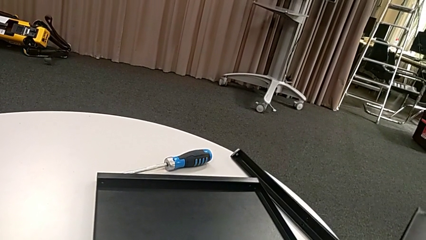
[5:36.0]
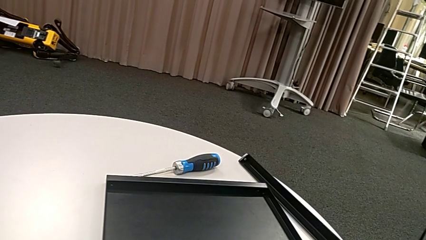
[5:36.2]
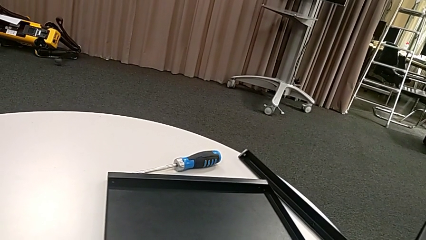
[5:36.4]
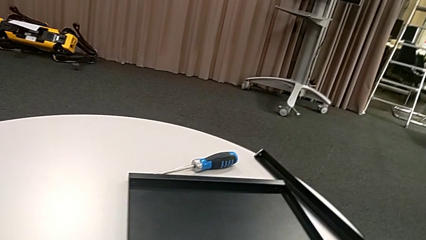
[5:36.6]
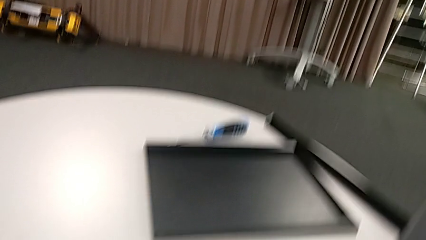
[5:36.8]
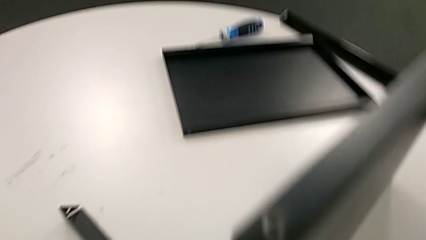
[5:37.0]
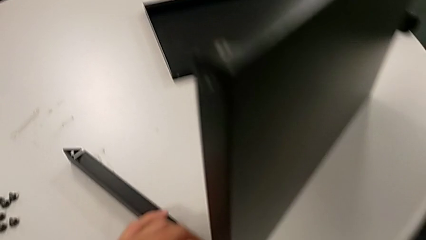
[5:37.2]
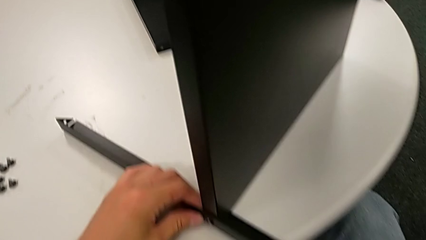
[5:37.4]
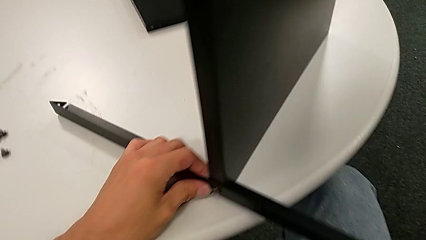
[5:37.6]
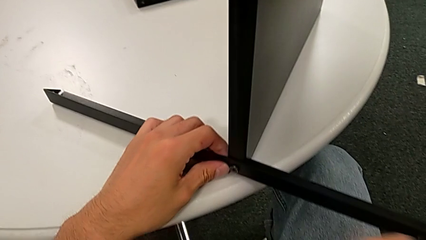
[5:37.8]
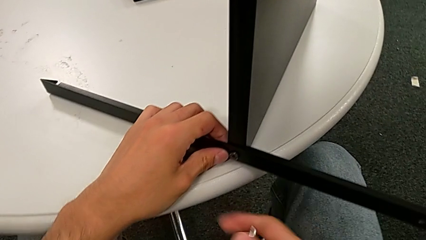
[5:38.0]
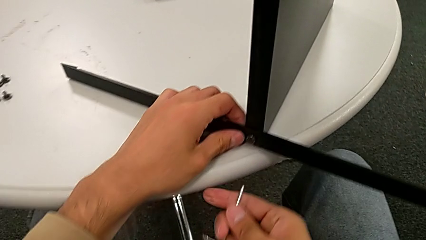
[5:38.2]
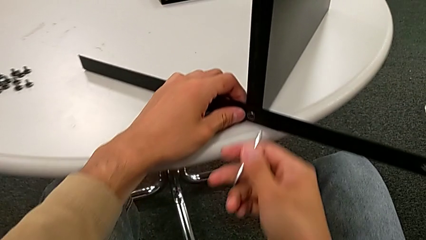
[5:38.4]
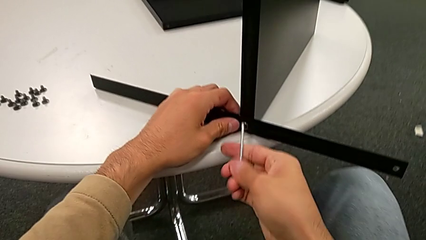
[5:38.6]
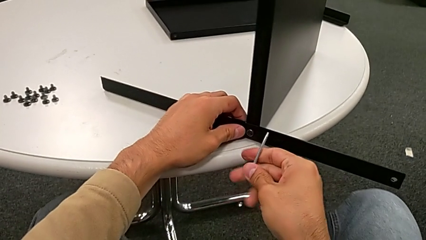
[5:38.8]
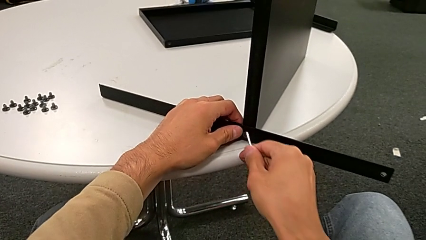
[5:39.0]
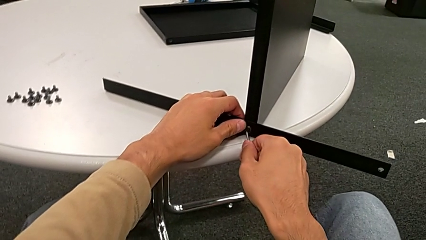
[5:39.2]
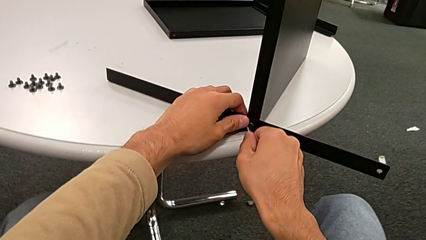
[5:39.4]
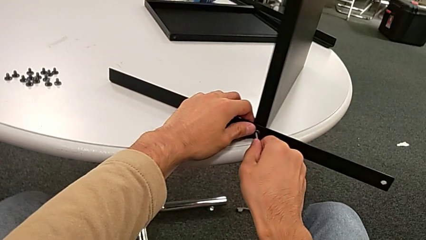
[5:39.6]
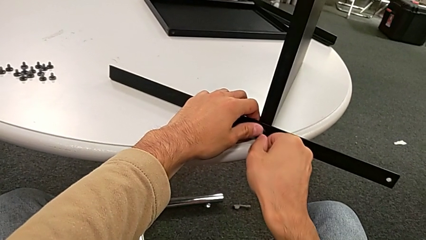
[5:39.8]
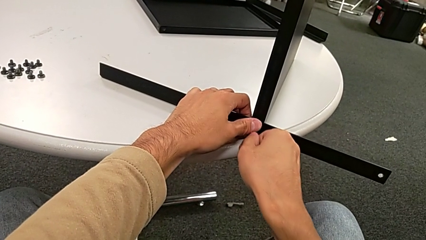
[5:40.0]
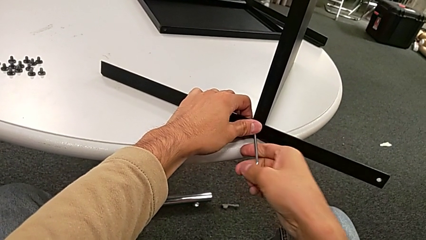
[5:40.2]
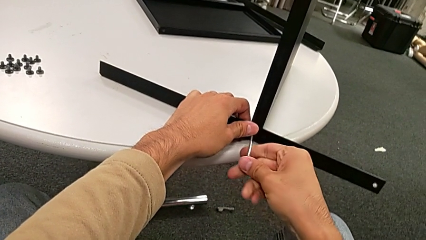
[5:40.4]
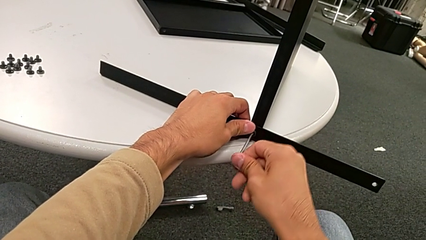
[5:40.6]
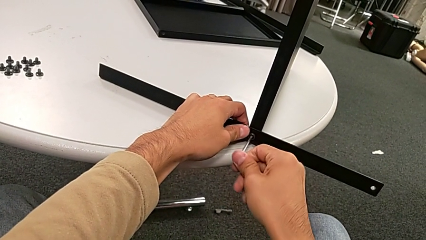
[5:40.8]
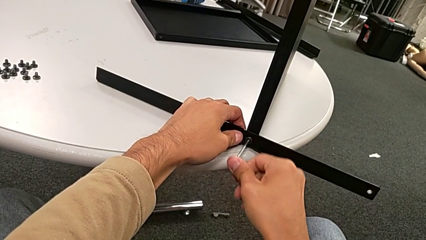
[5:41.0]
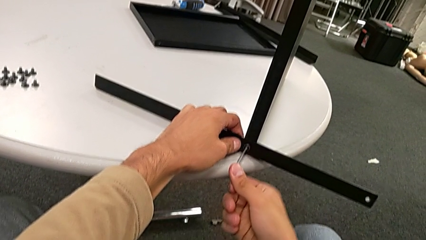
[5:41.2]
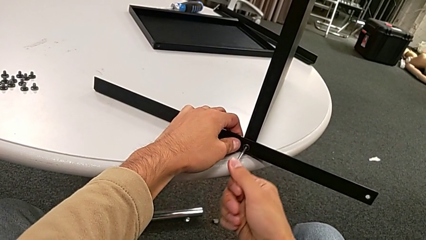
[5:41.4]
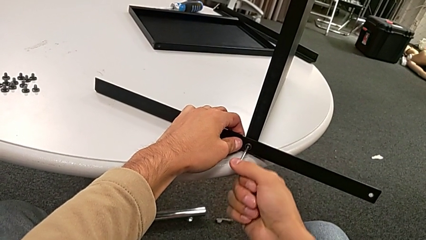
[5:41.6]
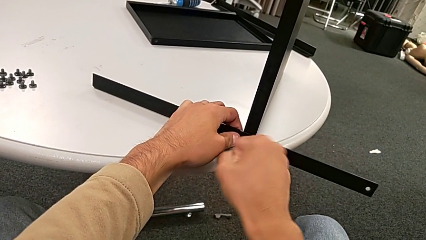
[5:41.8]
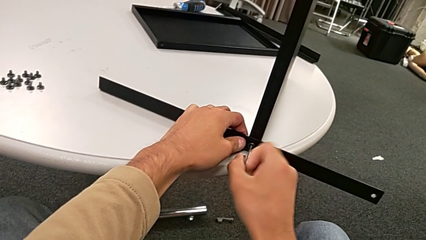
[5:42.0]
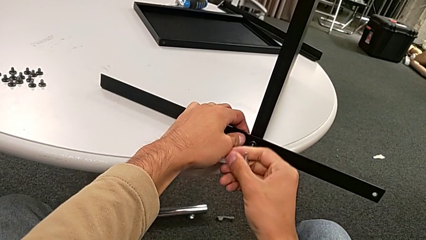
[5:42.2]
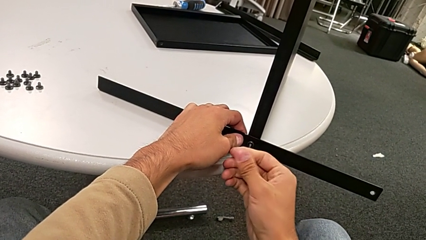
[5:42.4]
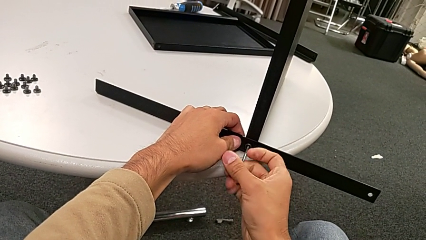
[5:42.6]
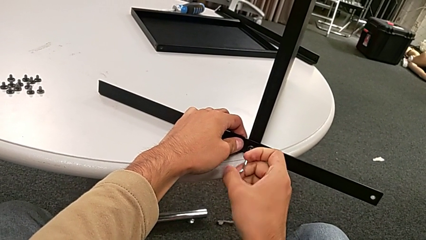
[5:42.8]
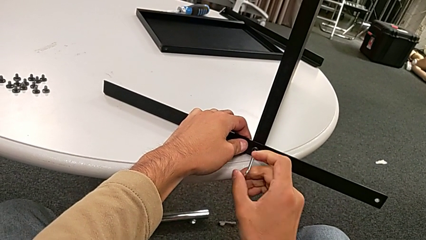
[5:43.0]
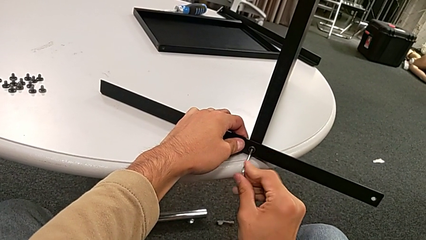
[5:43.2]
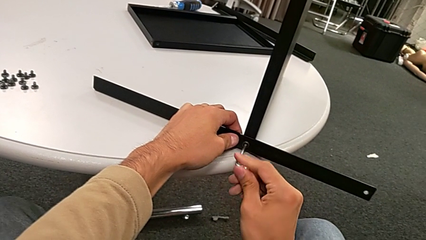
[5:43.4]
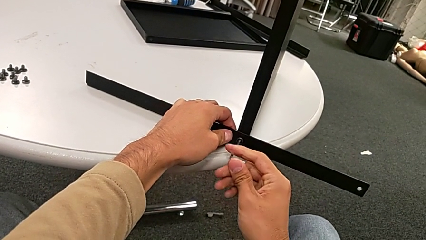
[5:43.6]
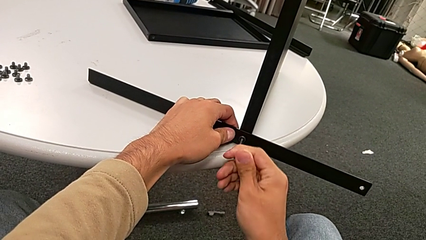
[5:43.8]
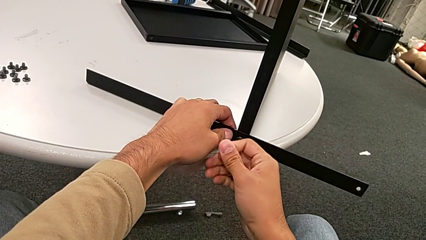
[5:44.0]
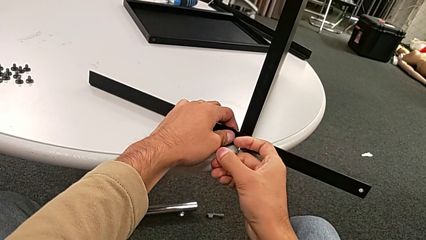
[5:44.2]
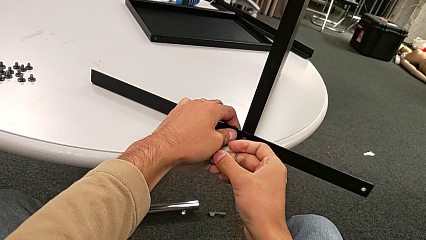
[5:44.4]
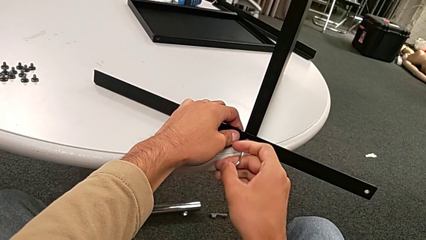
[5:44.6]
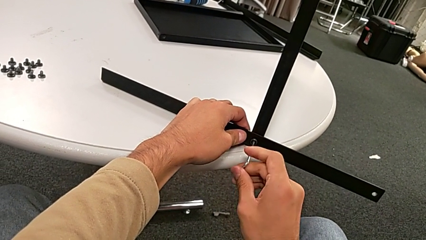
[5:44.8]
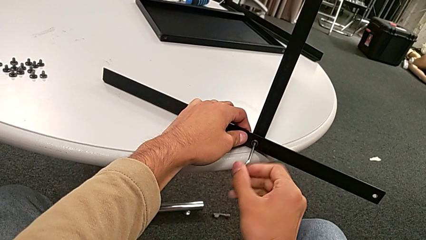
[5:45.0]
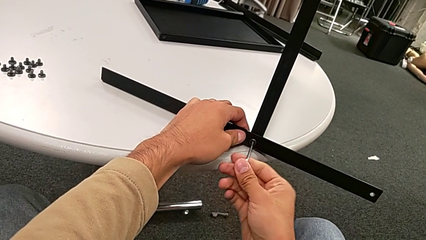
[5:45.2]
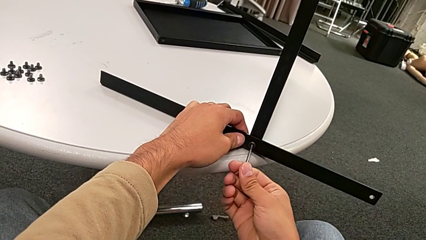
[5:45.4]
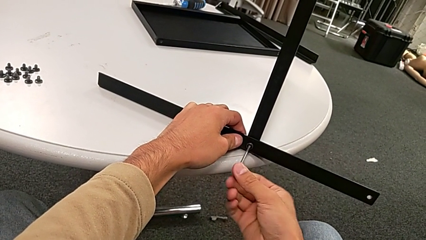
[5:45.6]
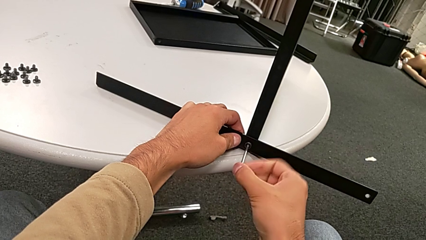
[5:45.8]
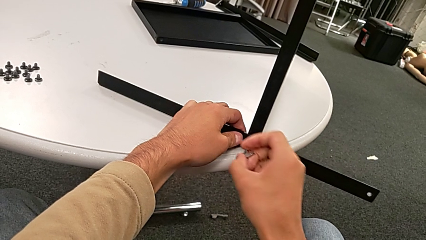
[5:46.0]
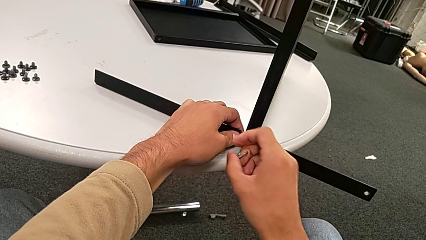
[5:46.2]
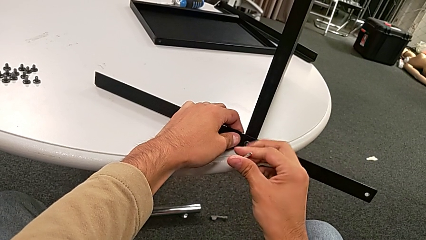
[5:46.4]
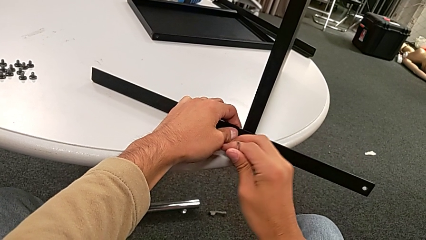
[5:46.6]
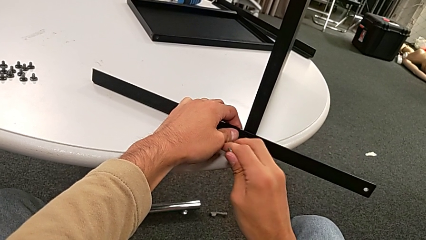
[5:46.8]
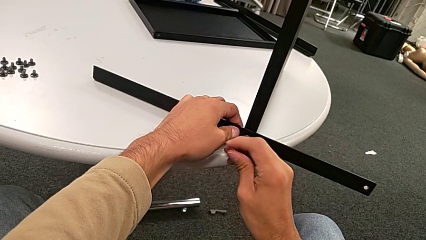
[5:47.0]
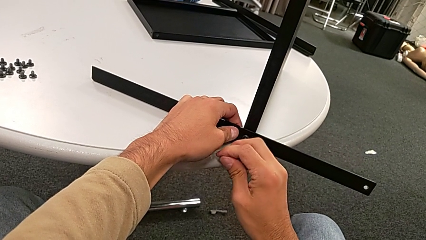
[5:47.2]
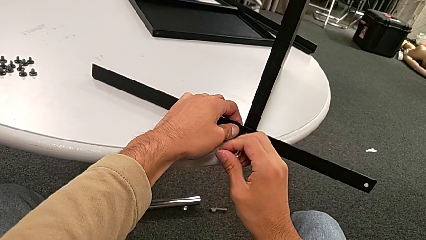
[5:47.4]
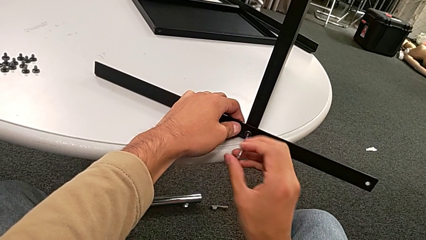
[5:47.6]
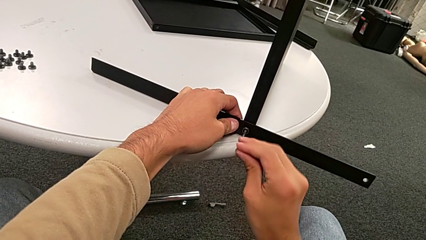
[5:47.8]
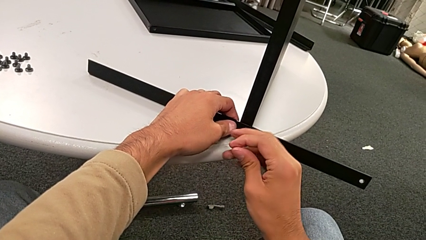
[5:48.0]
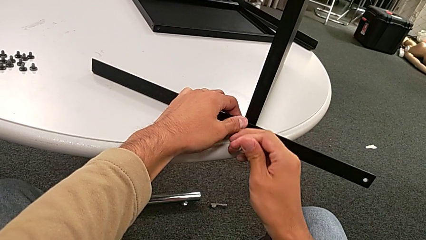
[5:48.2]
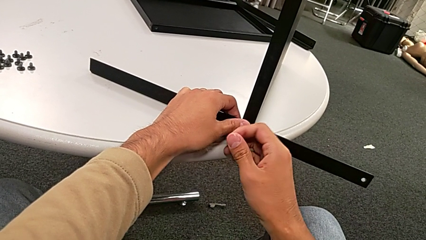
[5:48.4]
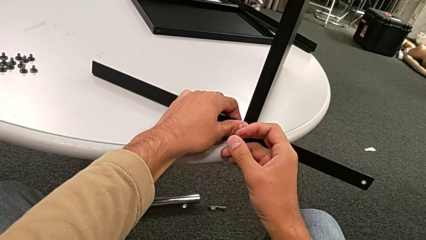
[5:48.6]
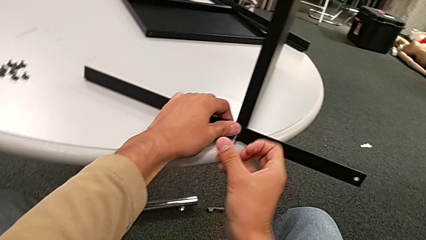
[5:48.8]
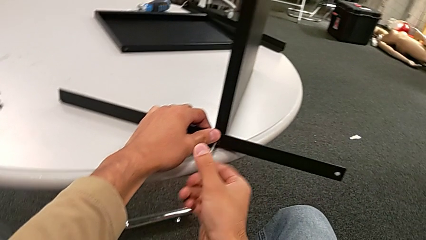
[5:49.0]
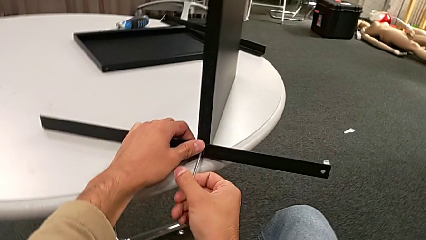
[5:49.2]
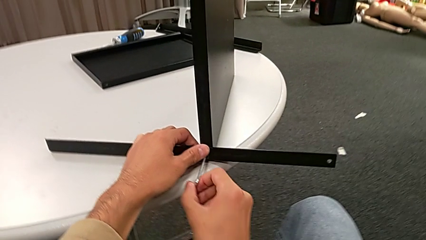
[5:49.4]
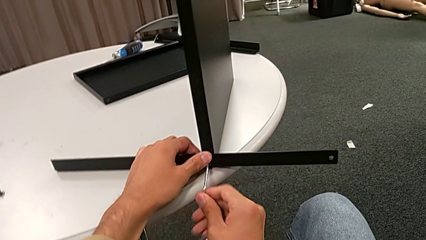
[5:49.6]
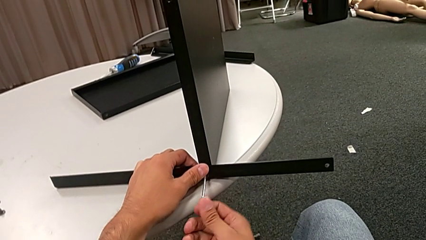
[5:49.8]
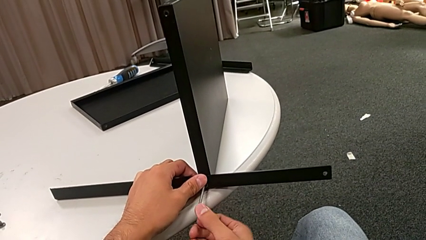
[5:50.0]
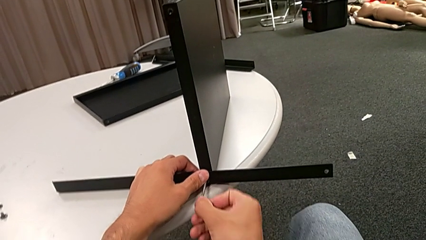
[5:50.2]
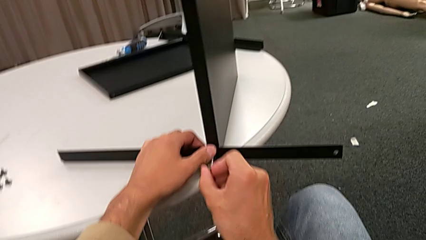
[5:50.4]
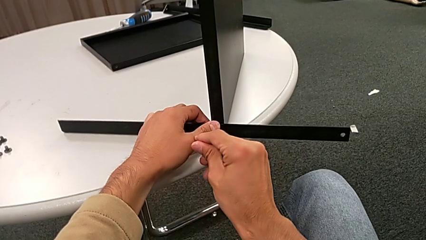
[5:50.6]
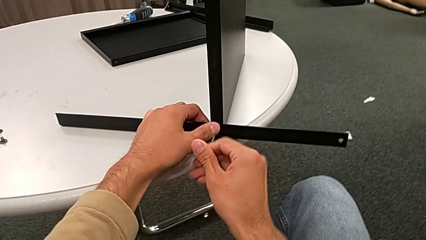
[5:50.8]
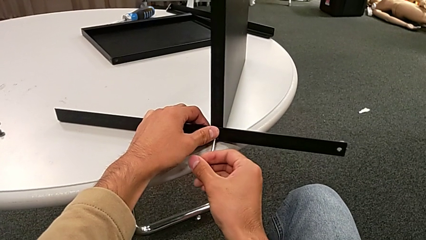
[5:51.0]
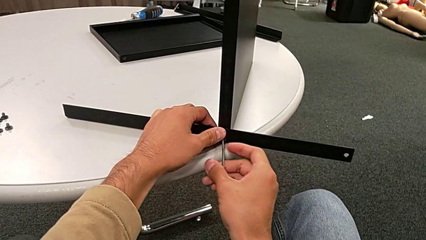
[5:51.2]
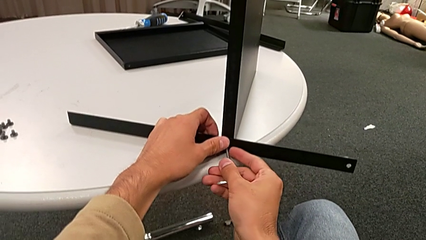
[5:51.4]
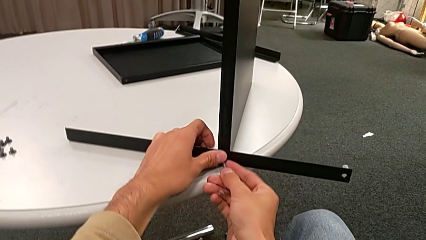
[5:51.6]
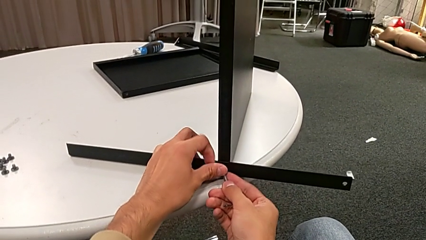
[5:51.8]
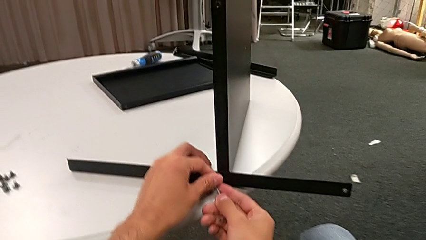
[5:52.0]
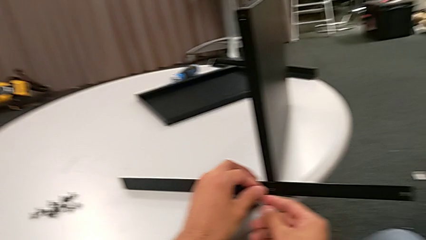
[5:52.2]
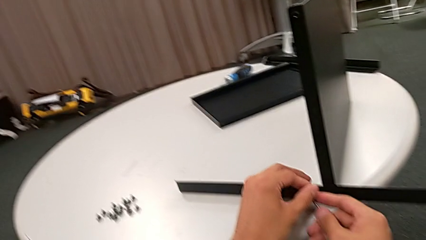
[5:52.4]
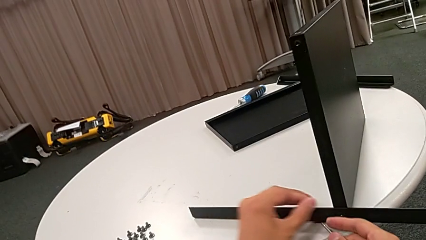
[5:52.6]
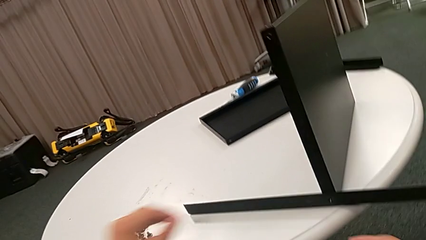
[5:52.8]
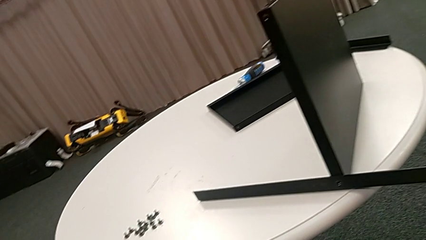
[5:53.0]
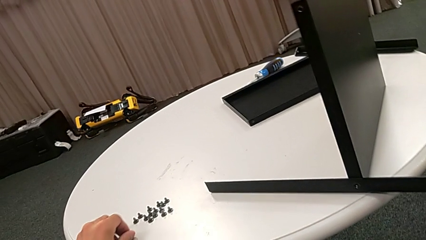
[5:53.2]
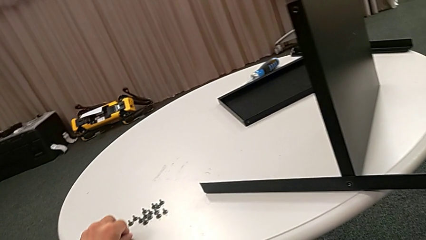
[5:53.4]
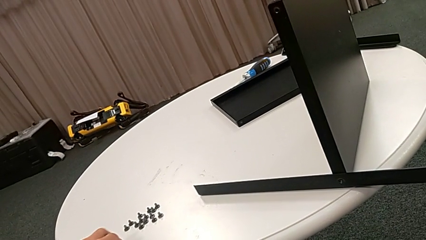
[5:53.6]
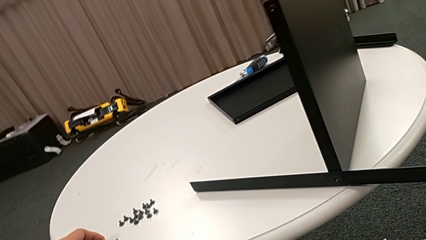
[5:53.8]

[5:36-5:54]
The camera wearer is disassembling the fourth leg and the shelf of the furniture. They slide the nightstand, approach the hex socket head, insert the Allen wrench, unscrew the hex socket head, disassemble it, place it with the left hand and withdraw the Allen wrench with the left hand.
